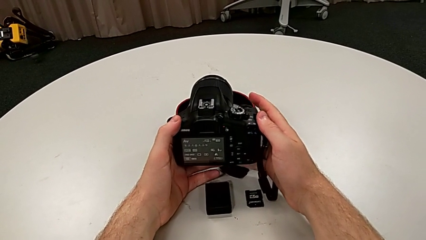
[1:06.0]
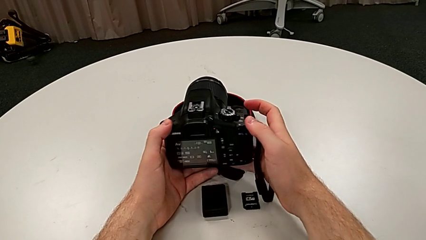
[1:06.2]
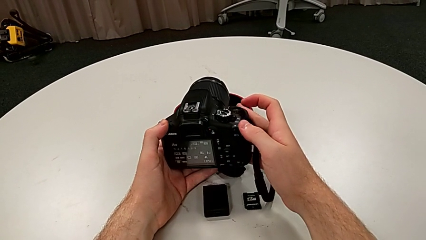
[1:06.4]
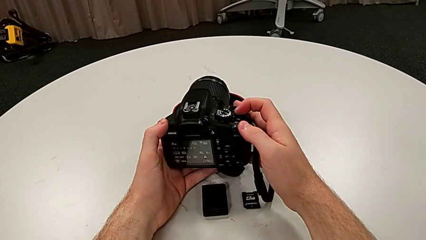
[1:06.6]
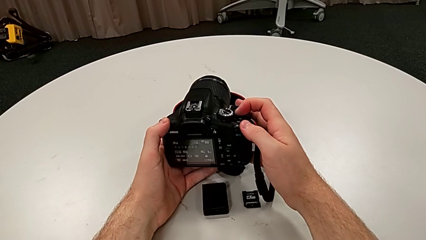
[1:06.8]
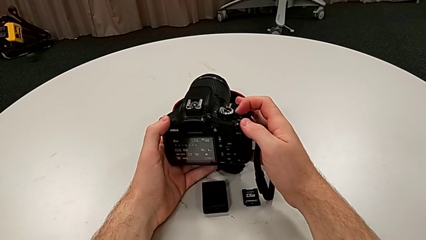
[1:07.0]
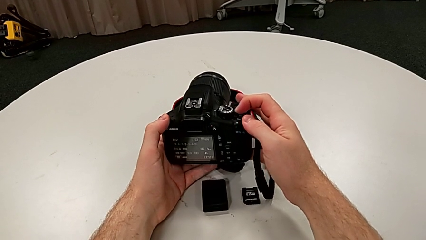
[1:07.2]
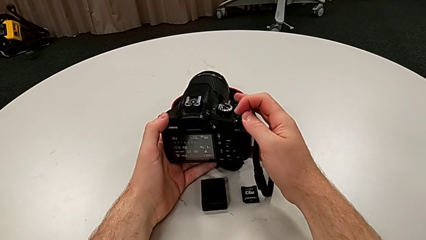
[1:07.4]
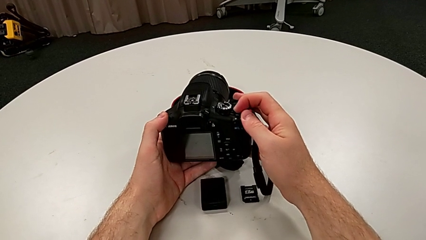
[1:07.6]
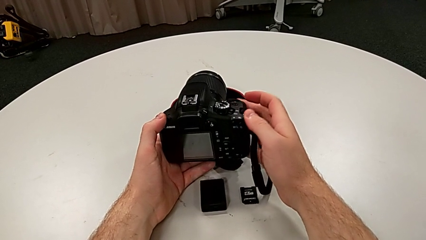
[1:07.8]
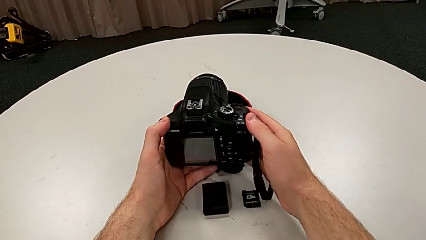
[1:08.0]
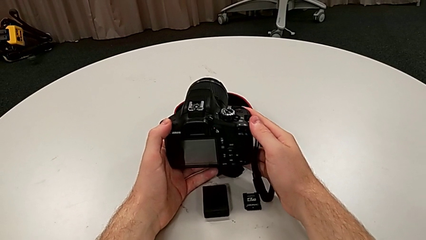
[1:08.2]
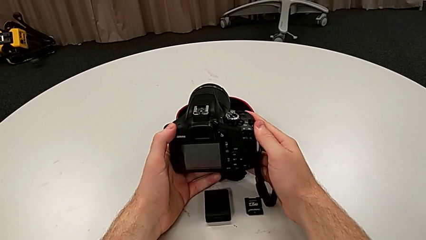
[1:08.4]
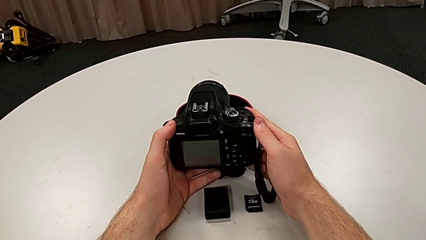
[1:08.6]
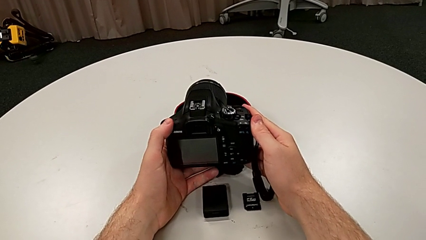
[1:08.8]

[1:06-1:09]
The camera wearer turns the DSLR off. They push the power button.

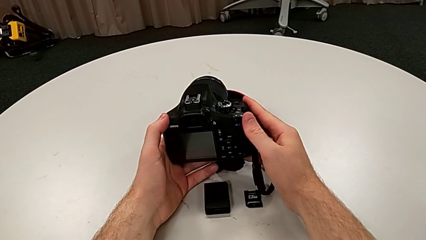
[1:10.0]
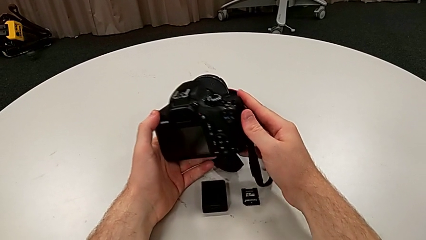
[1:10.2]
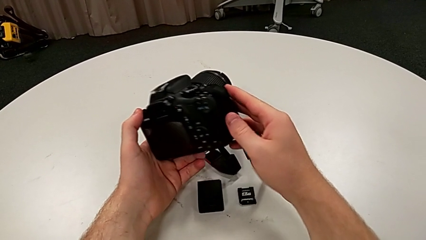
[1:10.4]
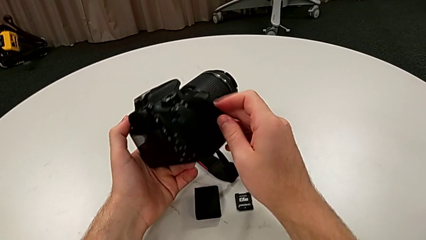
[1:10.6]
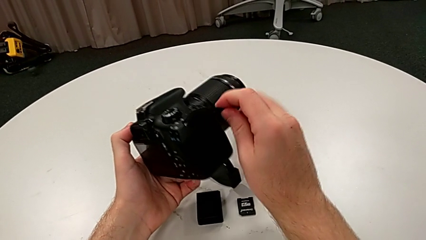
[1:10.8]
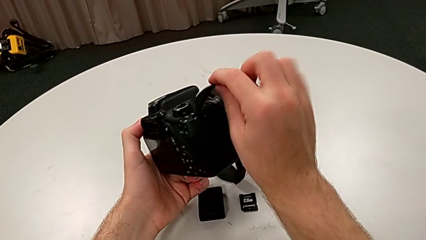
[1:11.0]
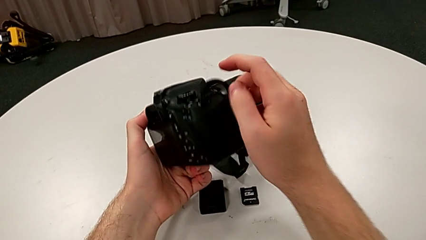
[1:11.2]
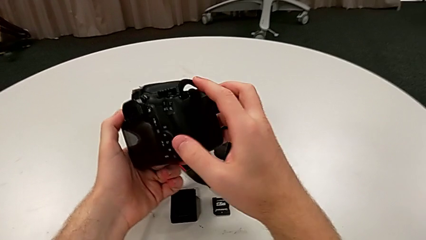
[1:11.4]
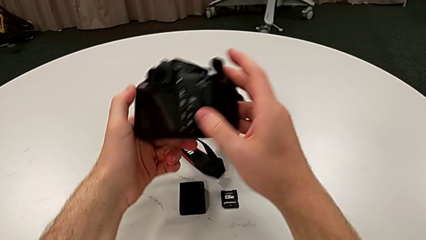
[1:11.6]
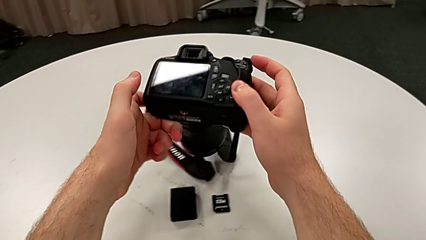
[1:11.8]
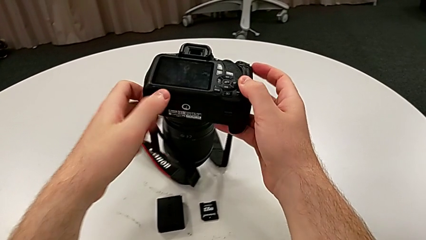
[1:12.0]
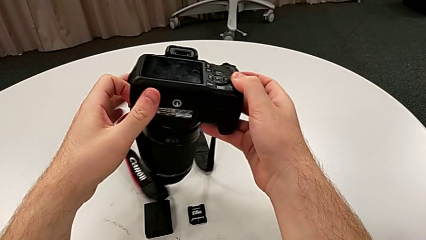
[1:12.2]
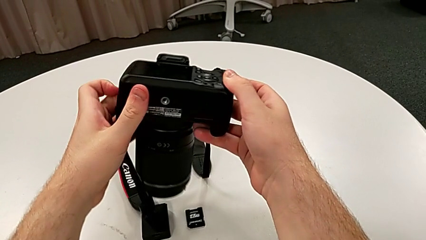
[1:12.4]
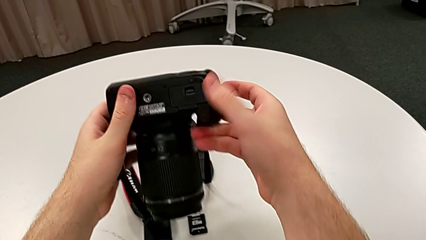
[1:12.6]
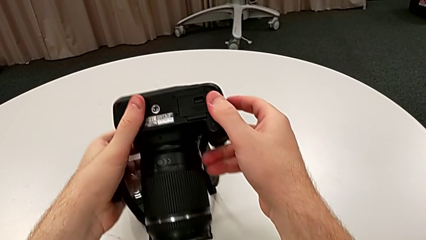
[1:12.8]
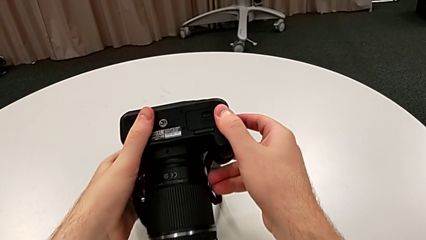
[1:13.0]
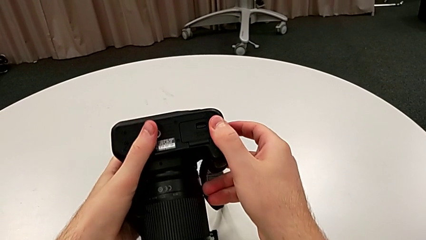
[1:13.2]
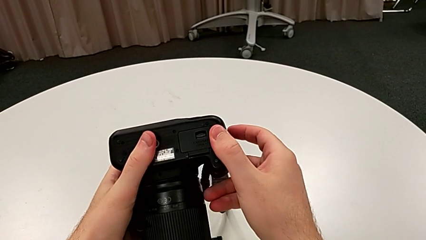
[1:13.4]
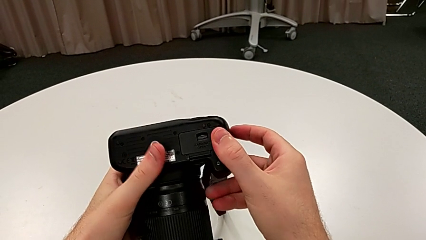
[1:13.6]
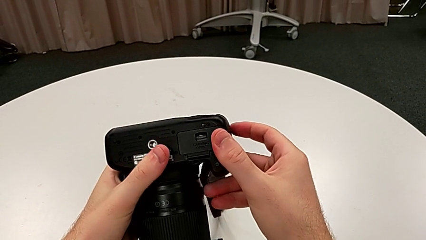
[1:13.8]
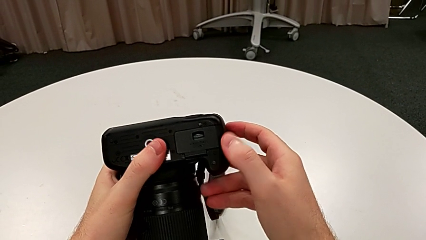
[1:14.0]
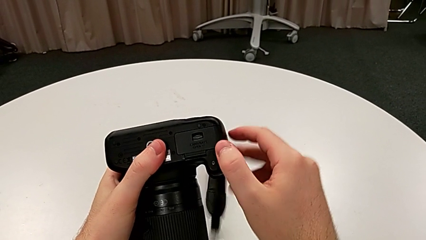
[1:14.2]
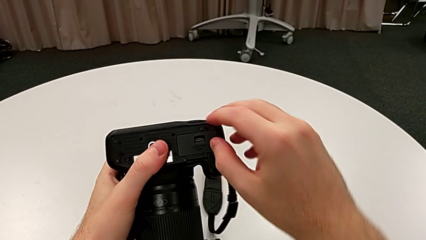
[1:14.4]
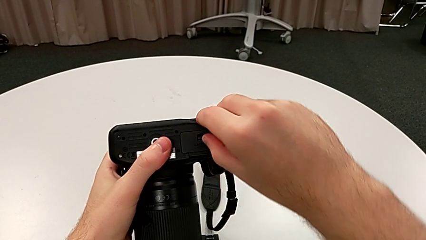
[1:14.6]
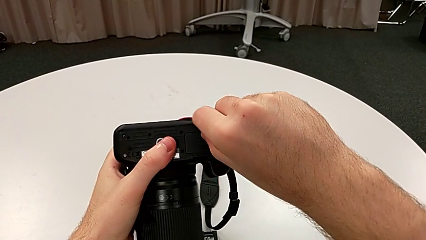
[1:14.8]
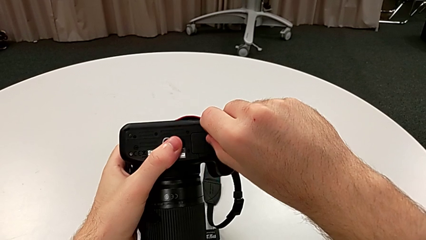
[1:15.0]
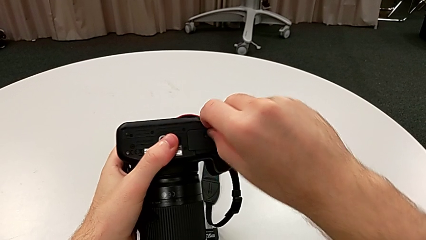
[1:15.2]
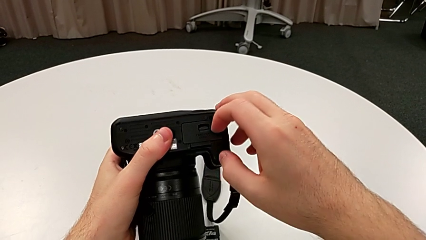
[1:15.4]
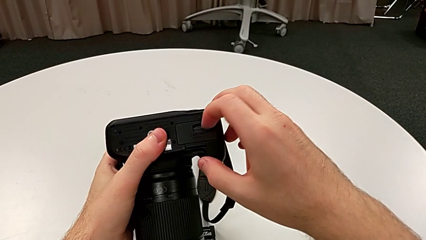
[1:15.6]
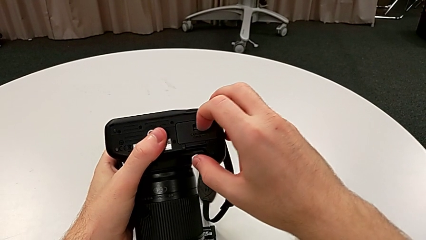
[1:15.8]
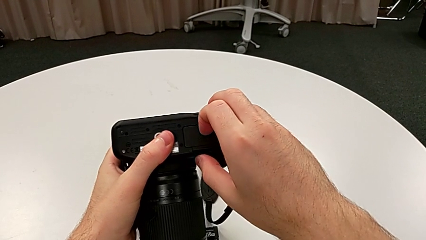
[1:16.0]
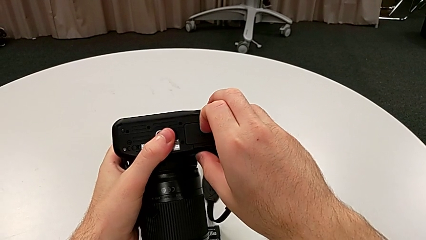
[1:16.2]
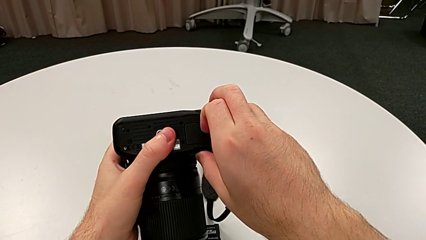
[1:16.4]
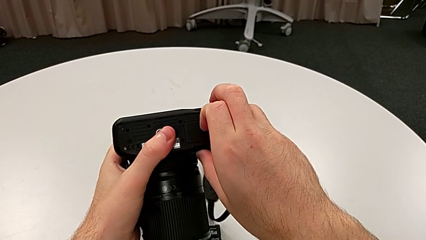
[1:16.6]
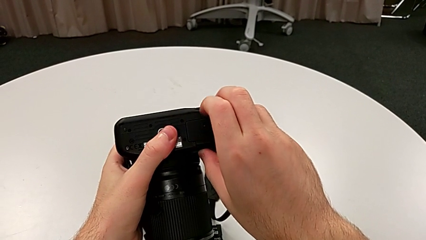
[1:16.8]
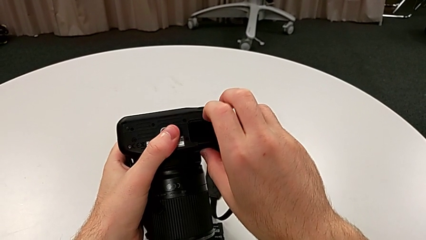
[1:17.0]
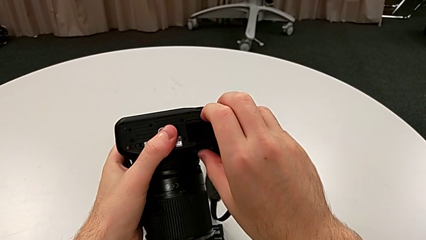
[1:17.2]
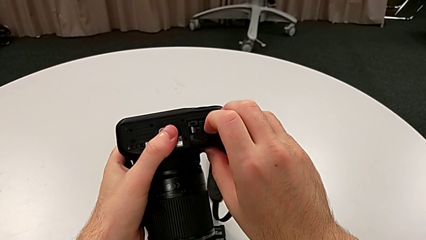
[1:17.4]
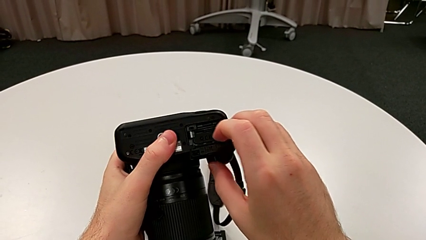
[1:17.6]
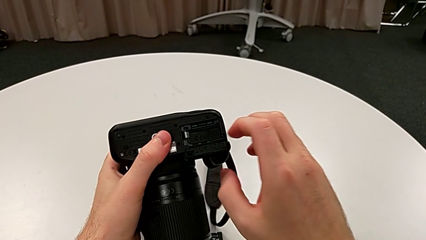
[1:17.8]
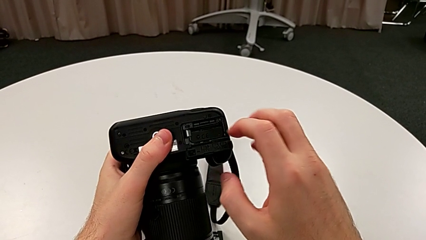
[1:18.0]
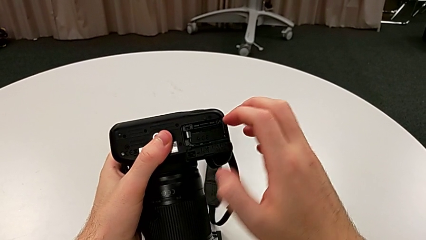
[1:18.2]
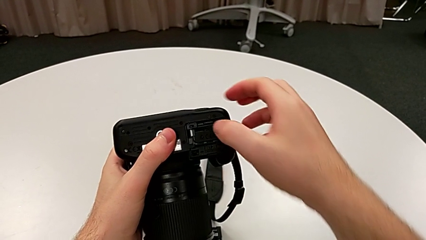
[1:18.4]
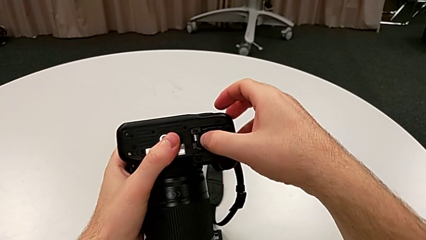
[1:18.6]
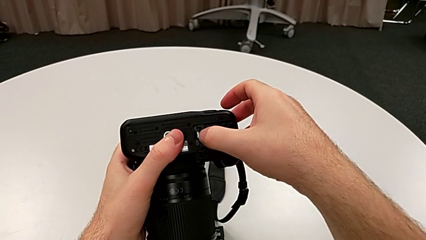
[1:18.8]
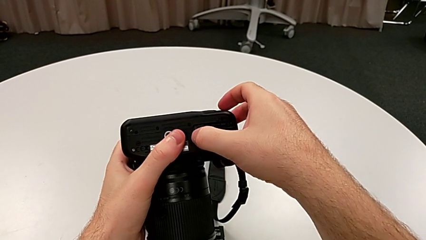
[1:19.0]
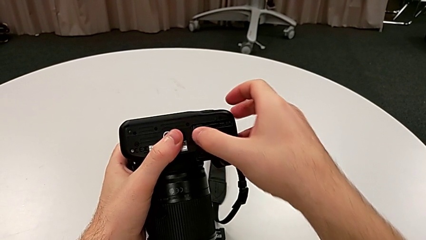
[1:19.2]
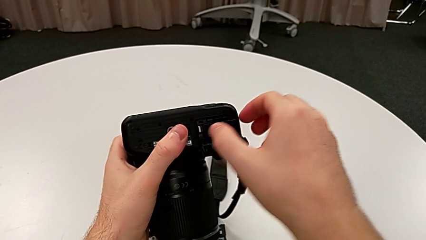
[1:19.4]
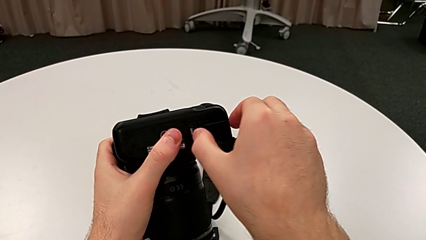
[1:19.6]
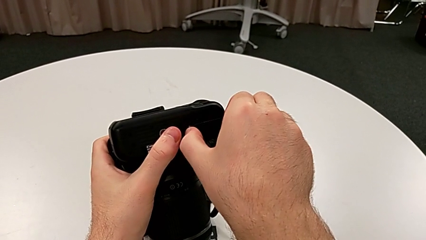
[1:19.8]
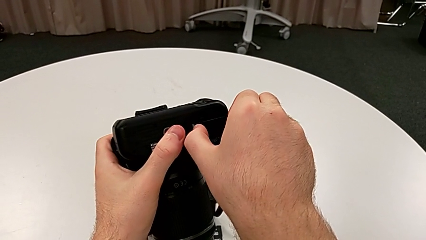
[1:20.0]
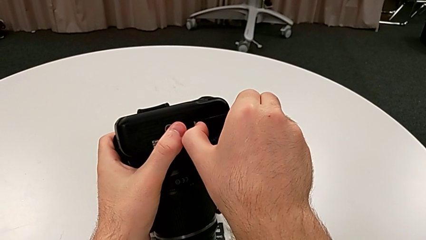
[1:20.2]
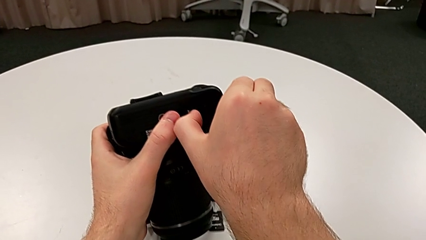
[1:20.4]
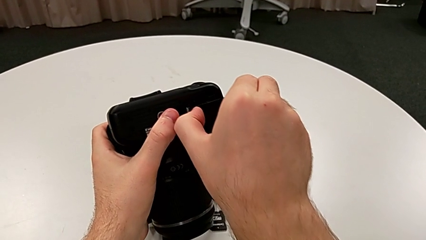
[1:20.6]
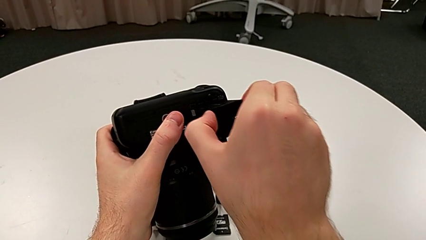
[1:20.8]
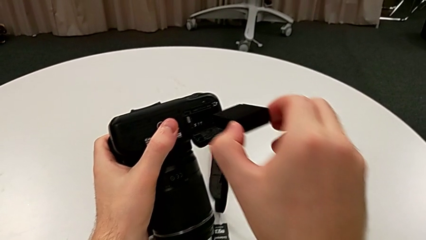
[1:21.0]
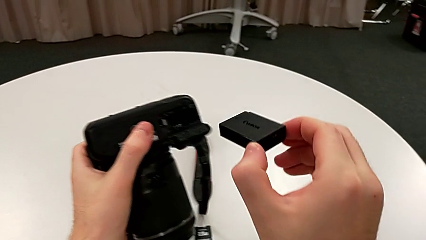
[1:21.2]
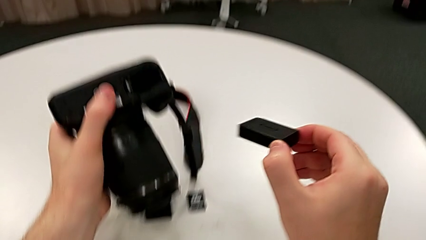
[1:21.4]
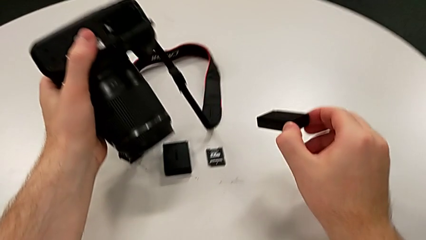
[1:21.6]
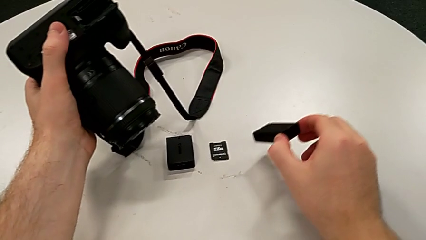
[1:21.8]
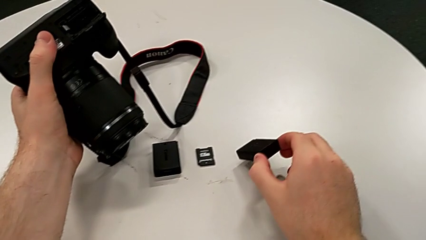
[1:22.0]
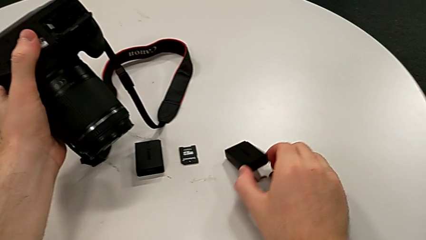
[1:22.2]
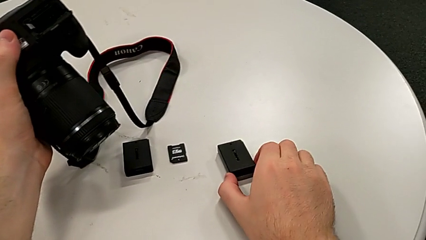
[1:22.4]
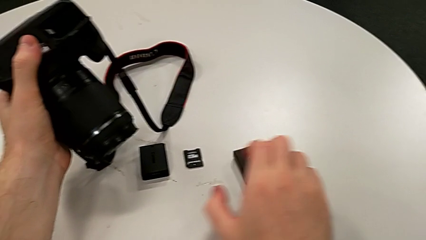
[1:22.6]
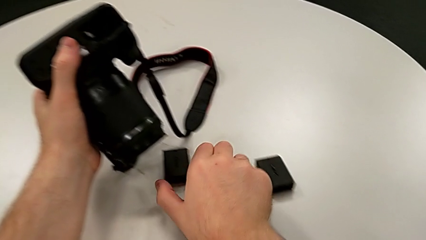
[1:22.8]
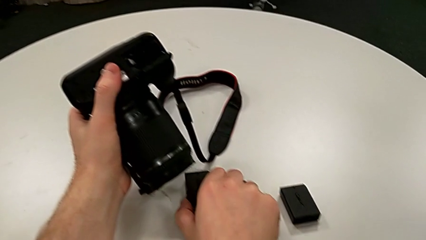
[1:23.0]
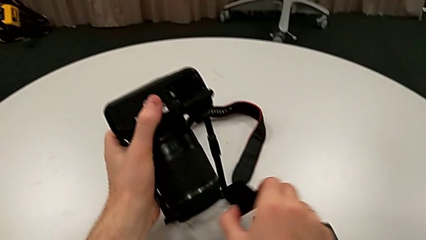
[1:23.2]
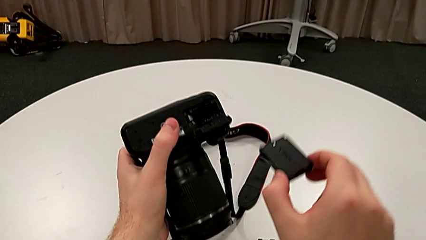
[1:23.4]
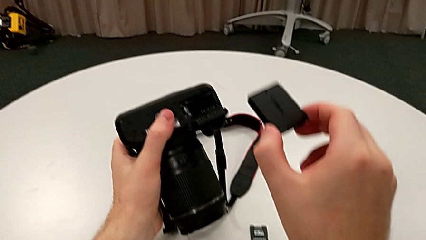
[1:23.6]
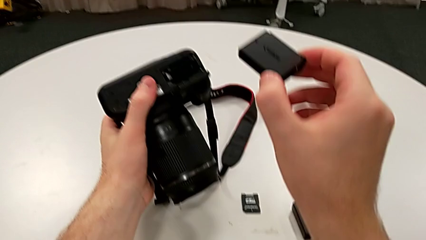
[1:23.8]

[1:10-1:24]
The camera wearer is exchanging the battery. They rotate the DSLR, grab the battery door, unlock it, open it, press the battery lock, grab the old battery, withdraw it, place it, grab the new battery and lift it.
